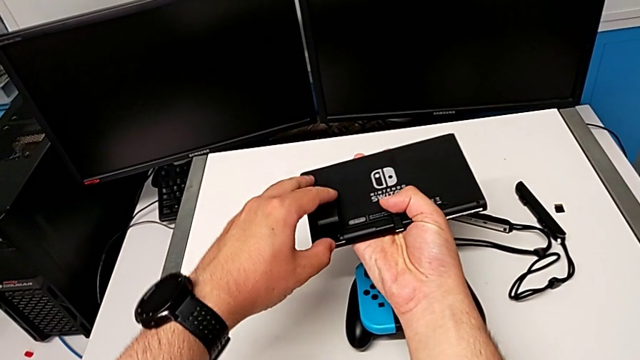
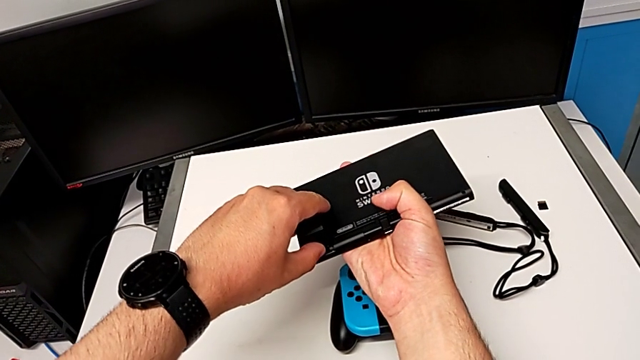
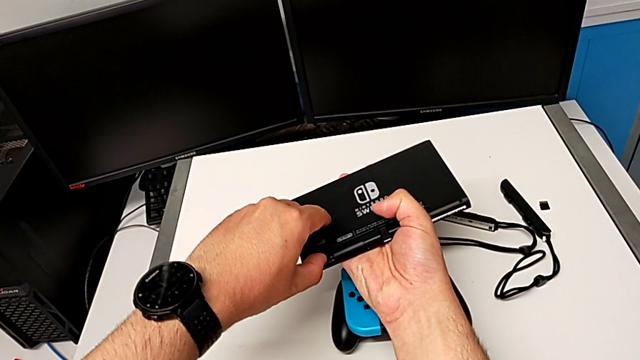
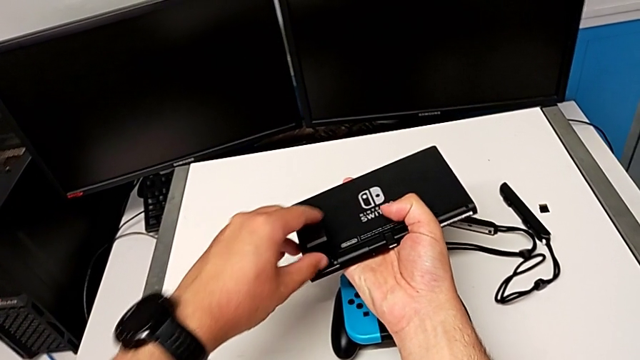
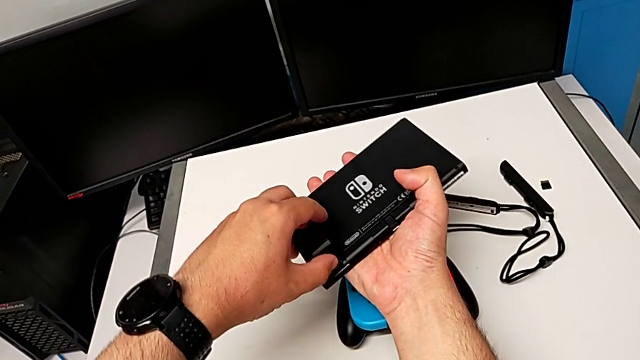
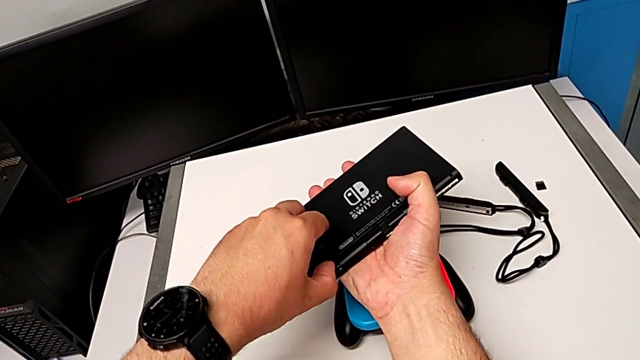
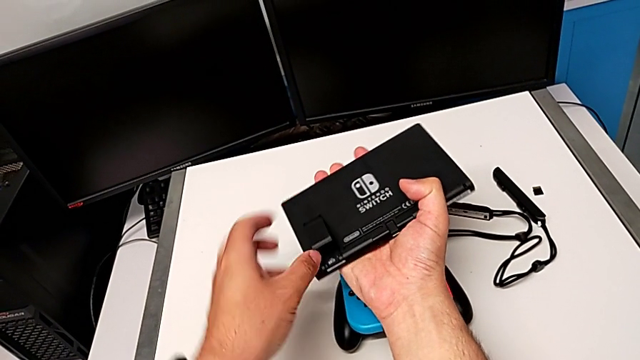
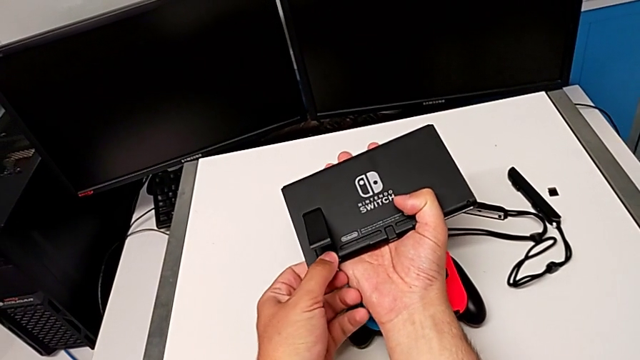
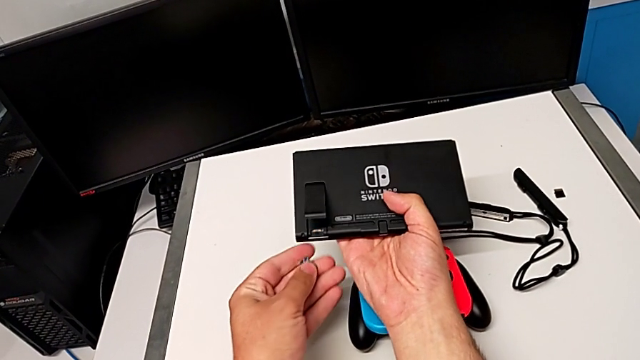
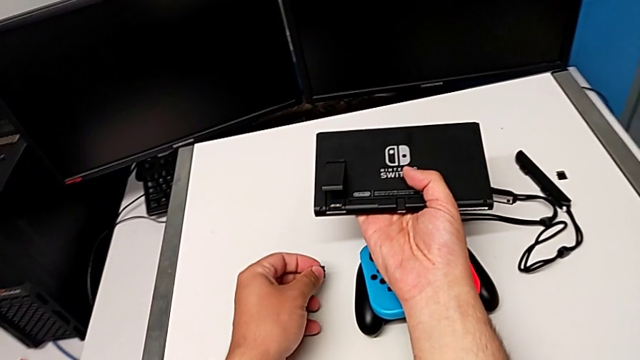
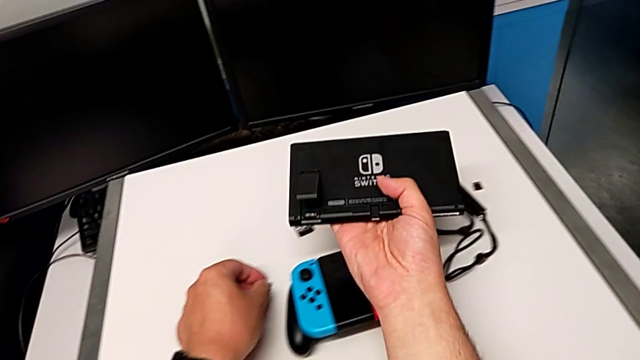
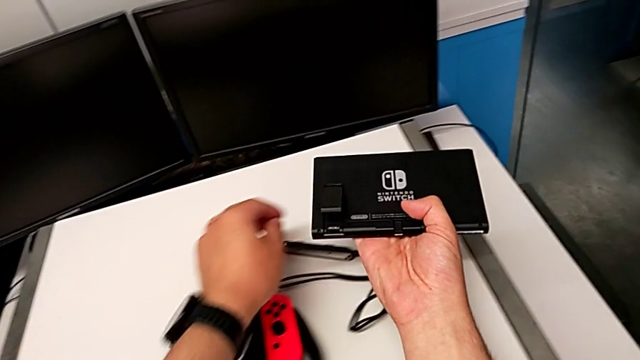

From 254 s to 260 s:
The camera wearer is removing the SD card. They push the SD card, click it, pull it and place it.

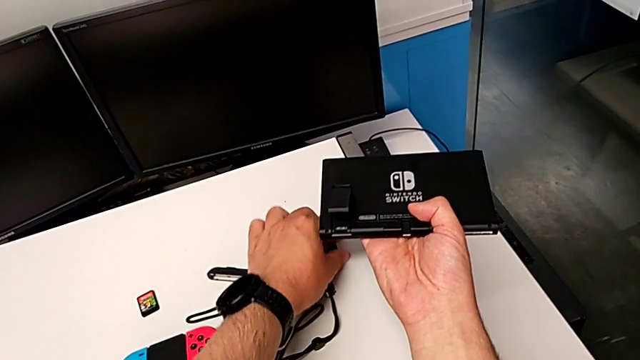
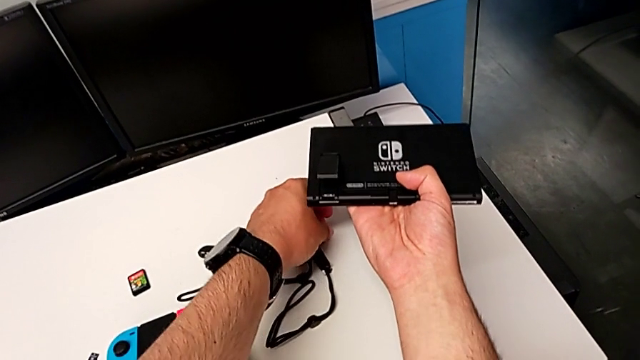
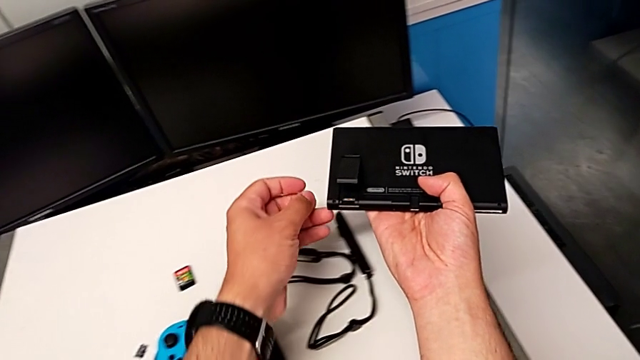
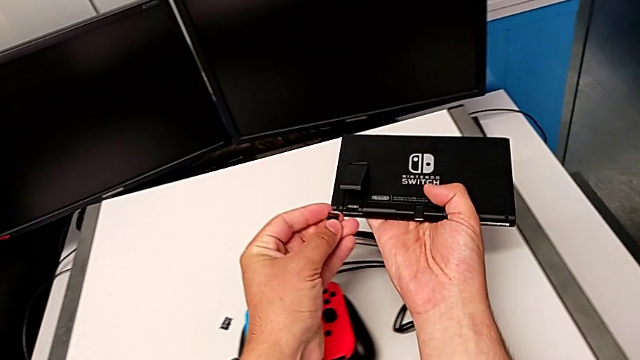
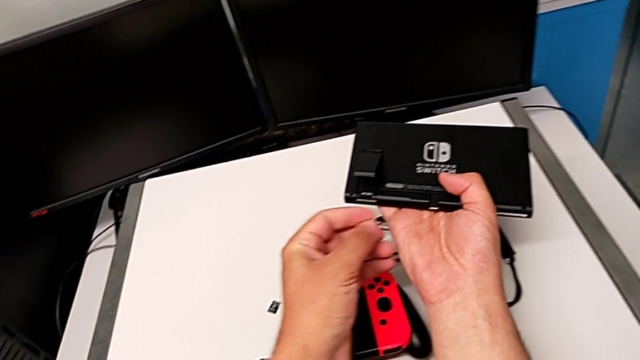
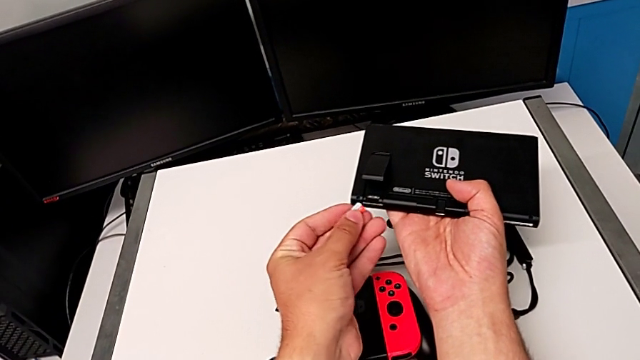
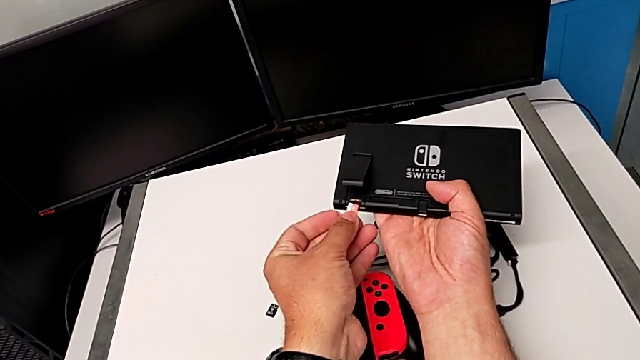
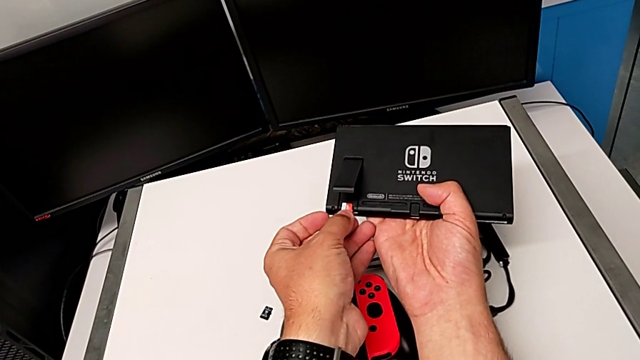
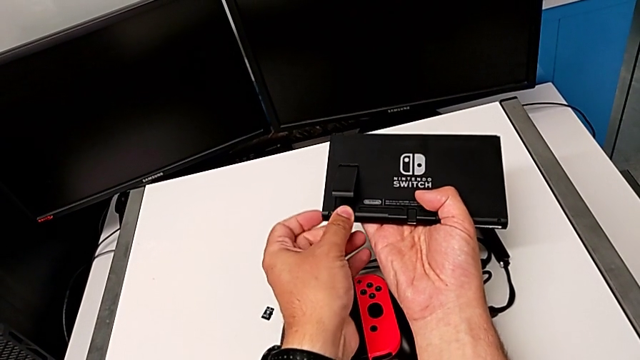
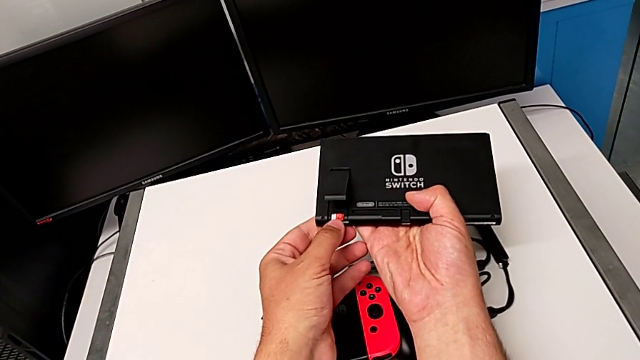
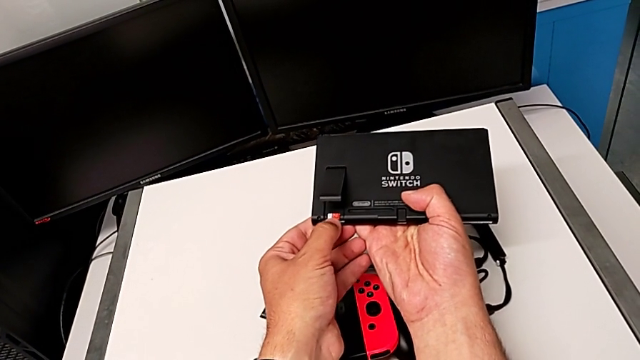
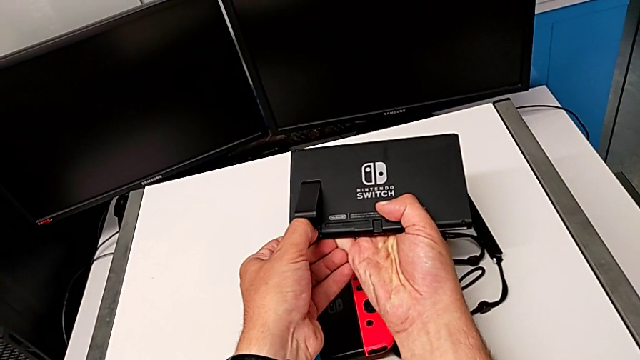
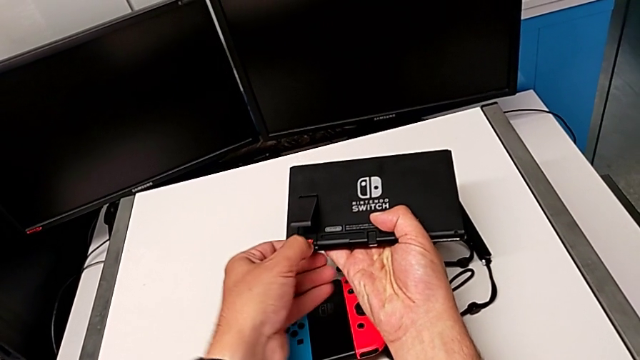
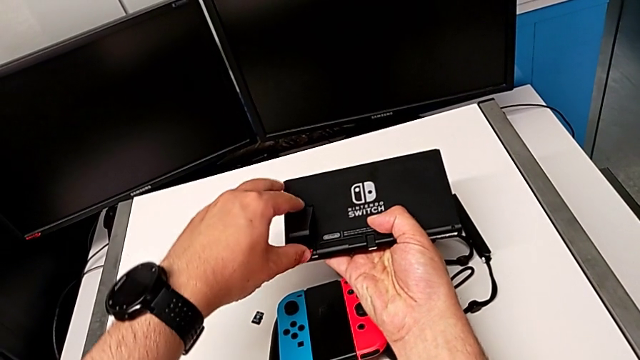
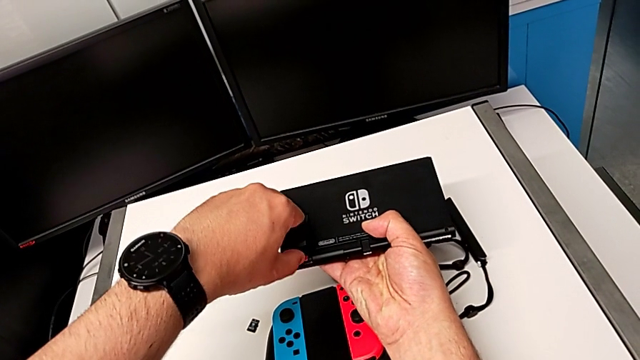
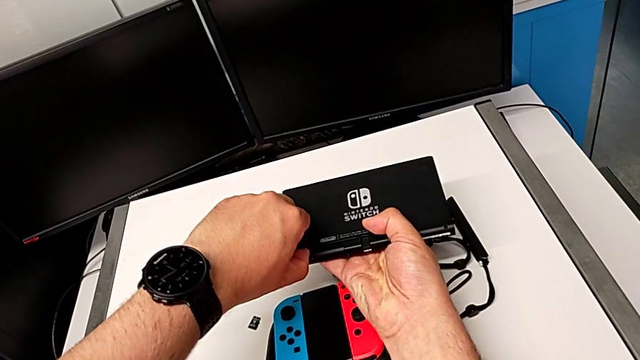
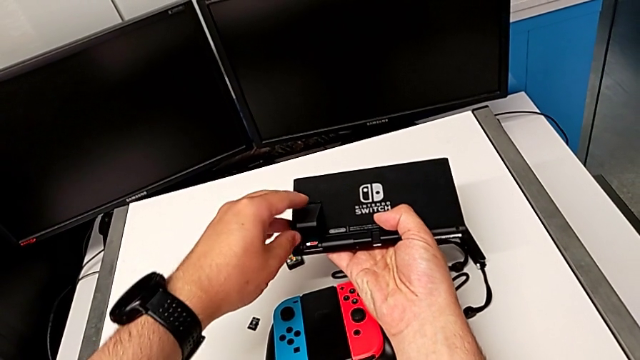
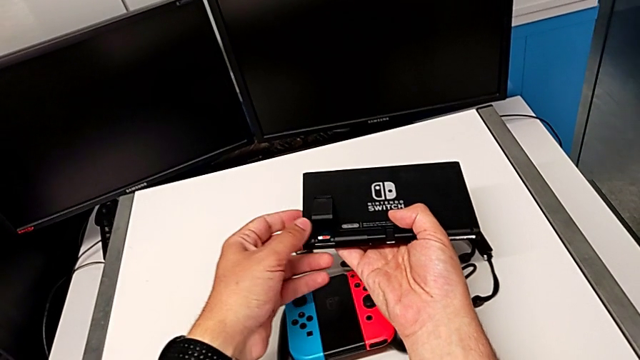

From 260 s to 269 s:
The camera wearer inserts an SD card. They grab the new SD card, lift the SD card, insert the new SD card and push it.

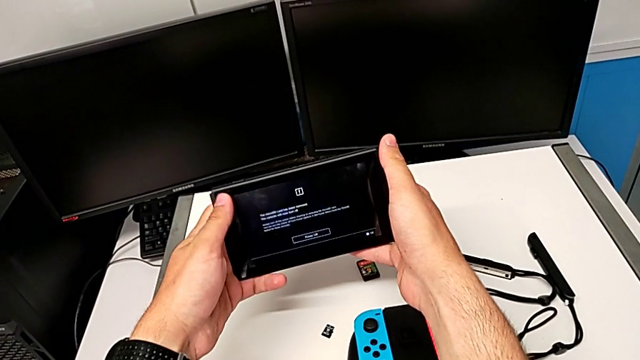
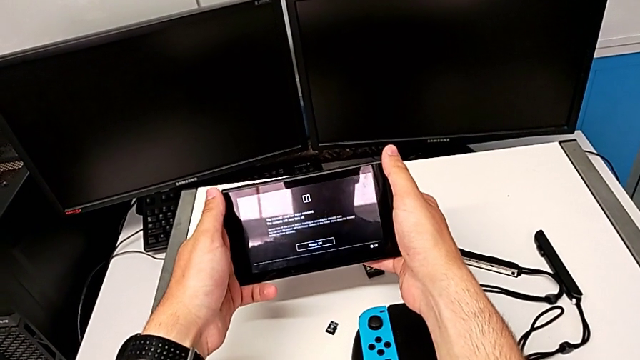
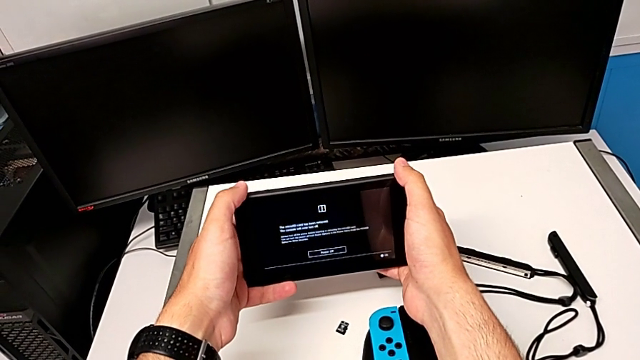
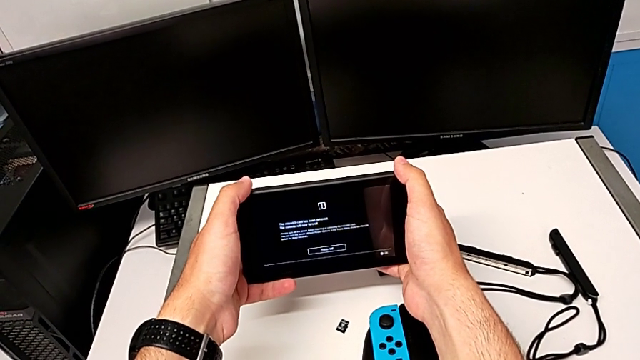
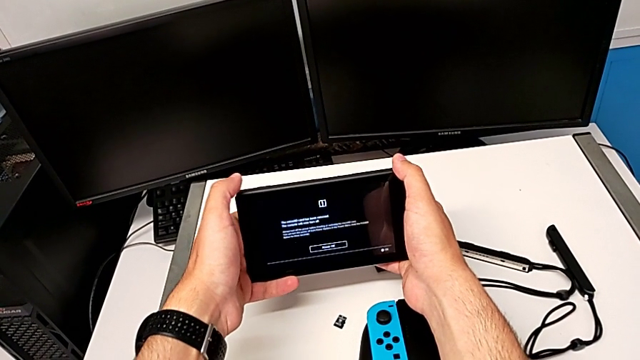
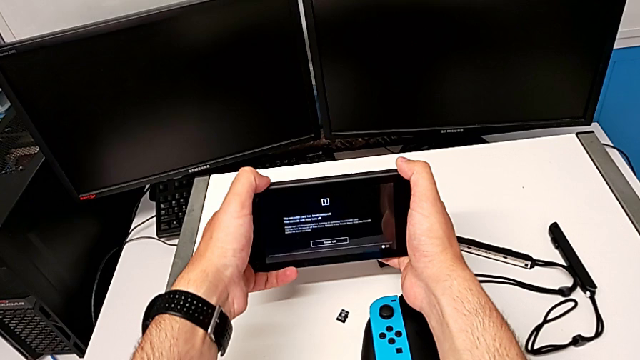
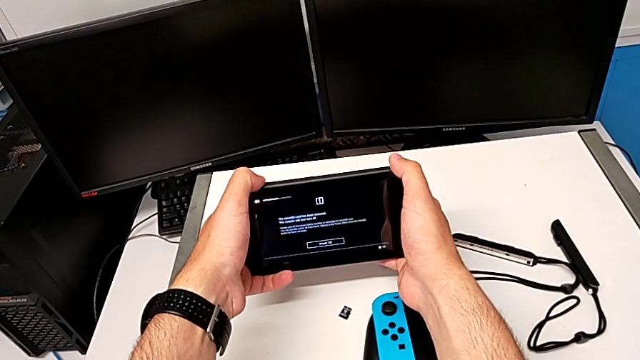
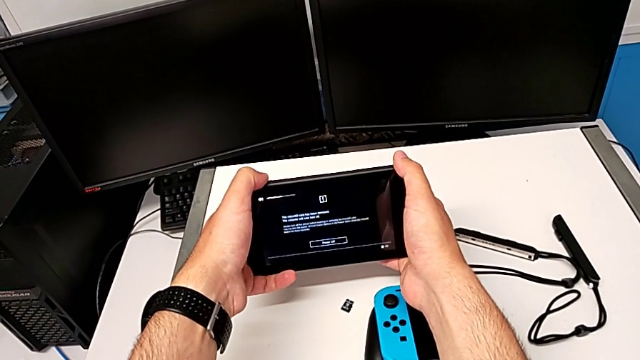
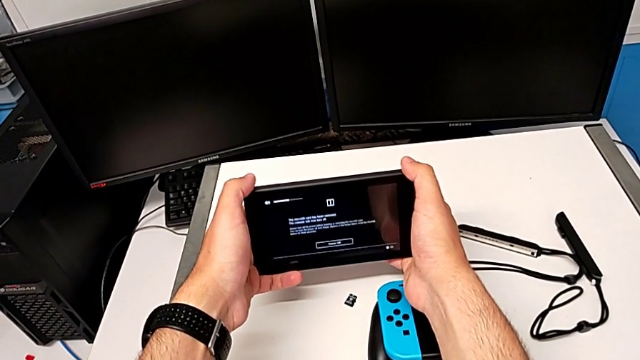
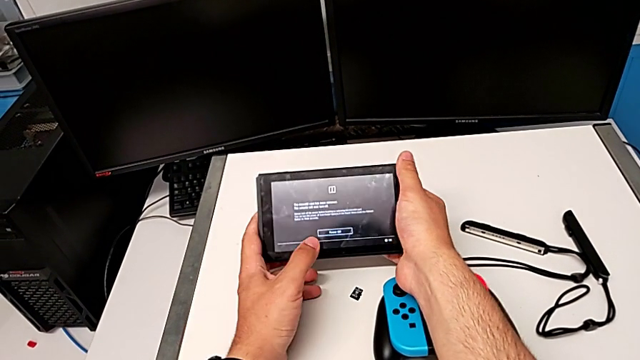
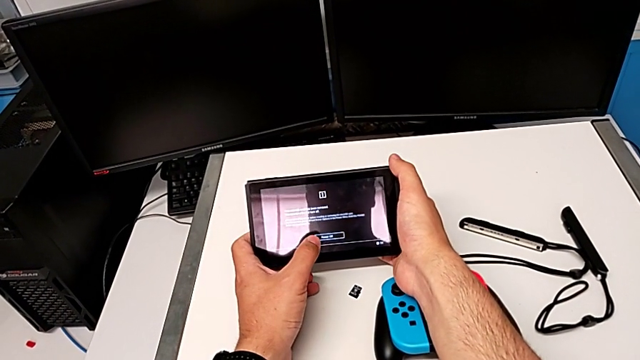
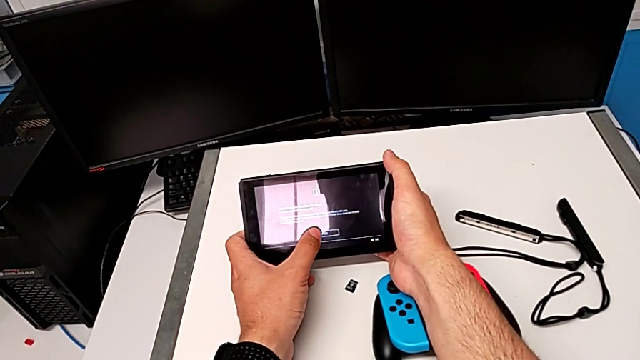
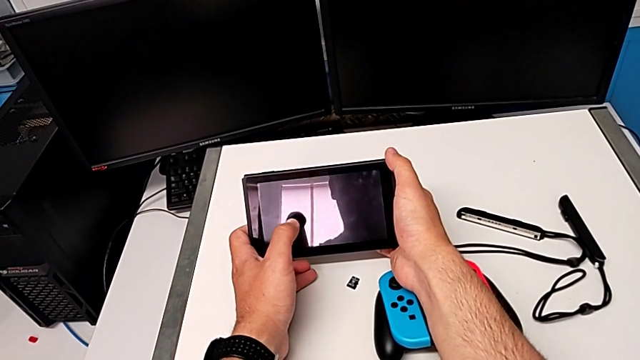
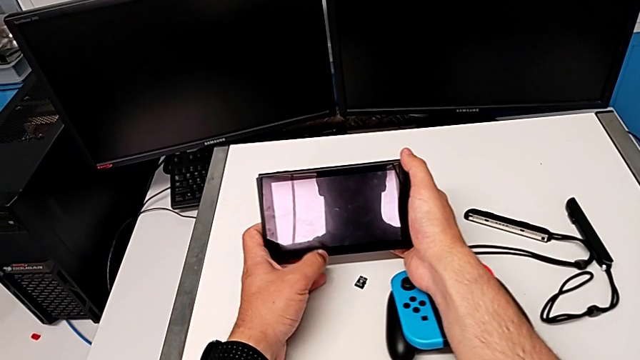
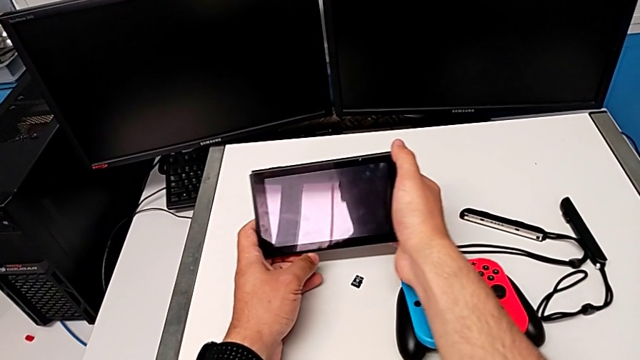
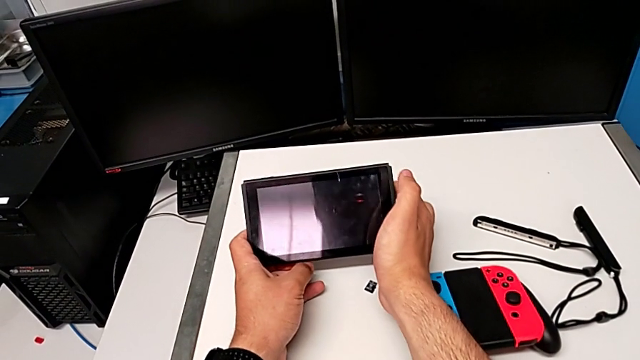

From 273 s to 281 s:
The camera wearer is turning on their Nintendo Switch. They touch the Nintendo Switch.
